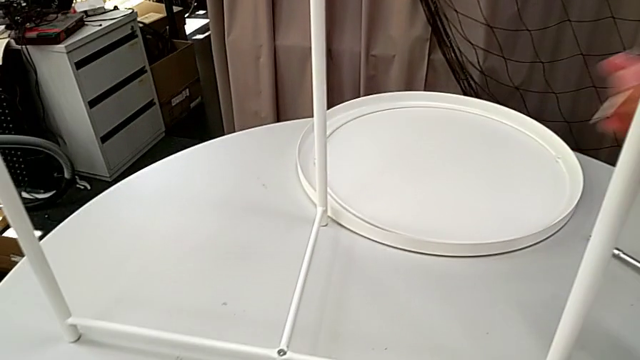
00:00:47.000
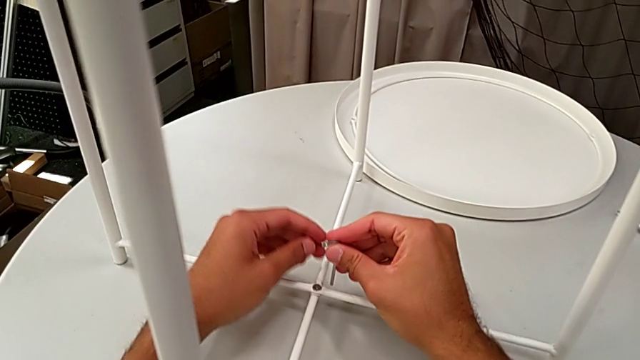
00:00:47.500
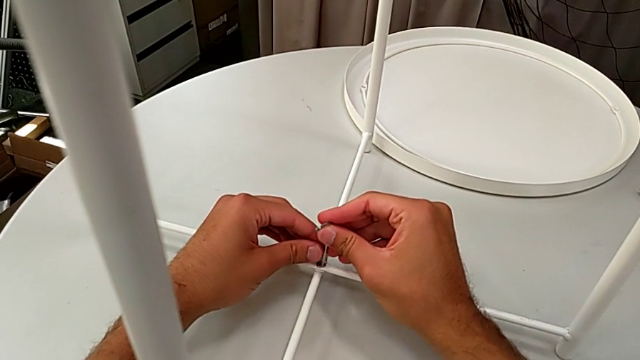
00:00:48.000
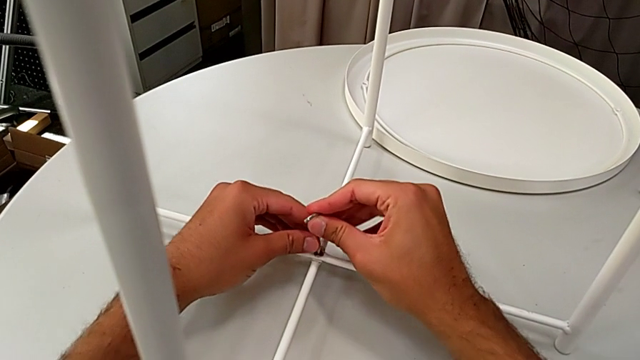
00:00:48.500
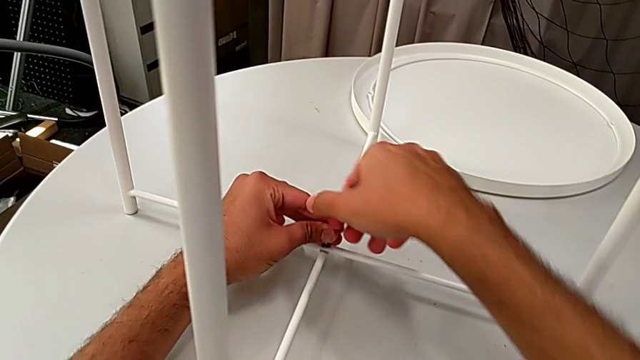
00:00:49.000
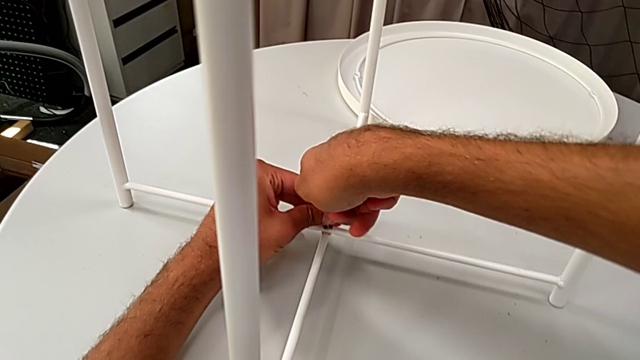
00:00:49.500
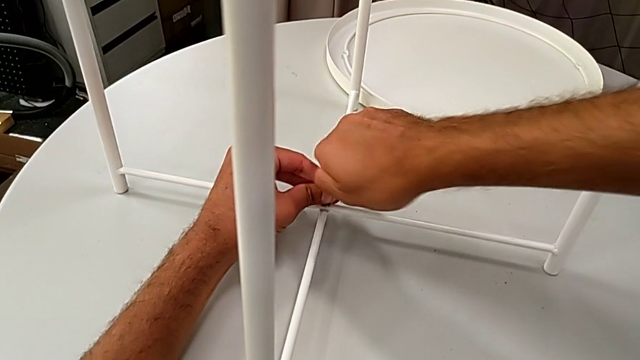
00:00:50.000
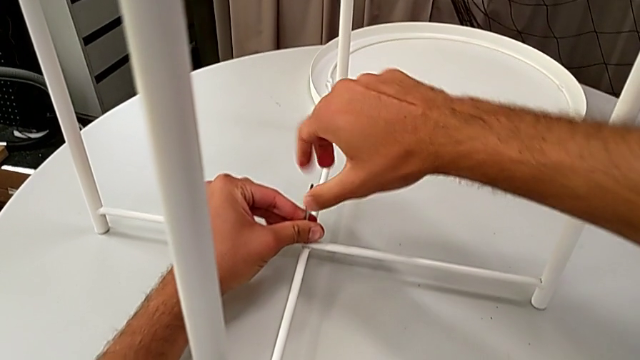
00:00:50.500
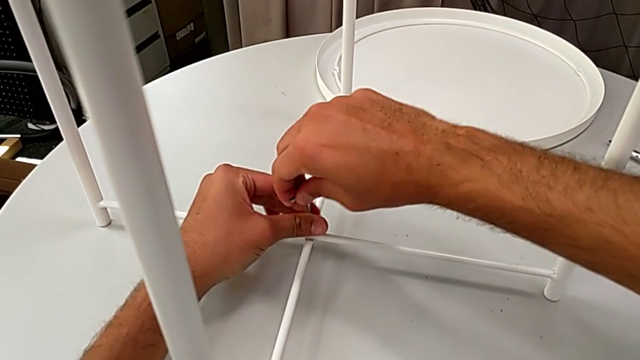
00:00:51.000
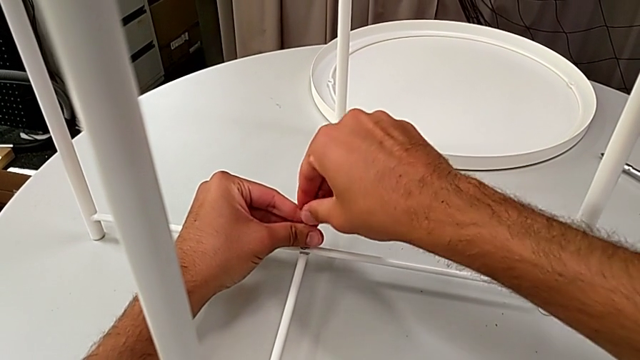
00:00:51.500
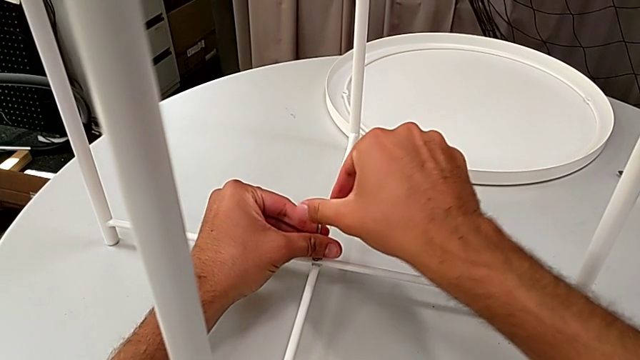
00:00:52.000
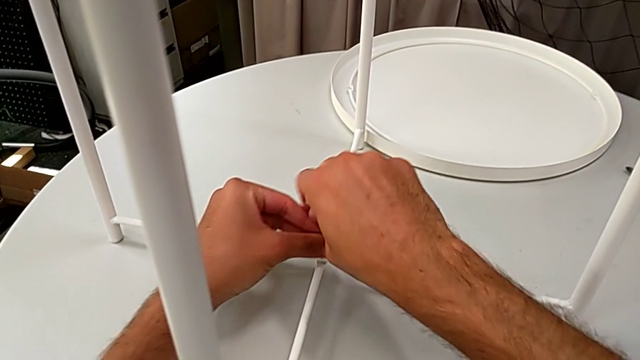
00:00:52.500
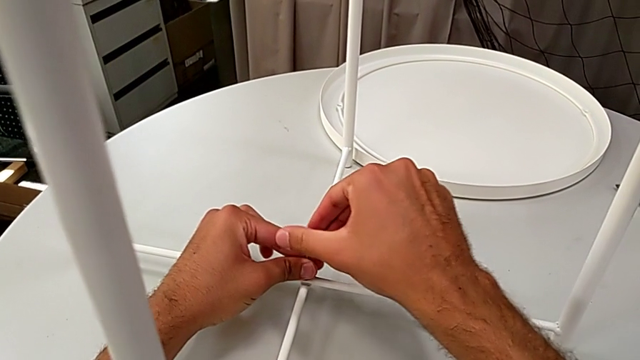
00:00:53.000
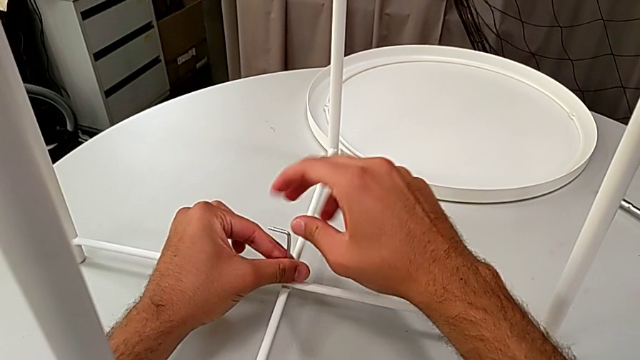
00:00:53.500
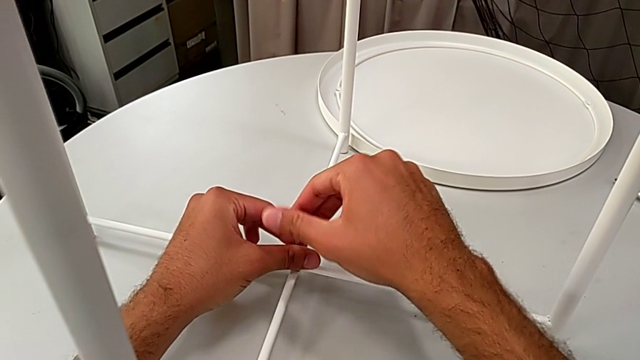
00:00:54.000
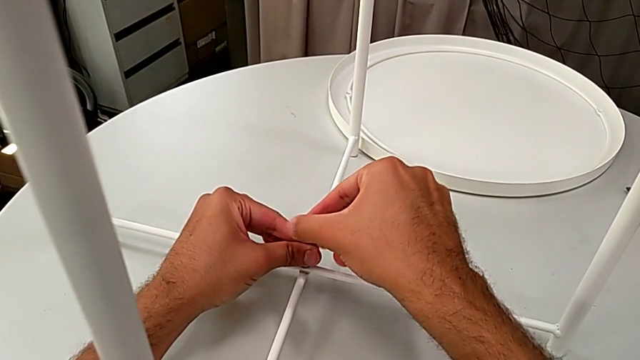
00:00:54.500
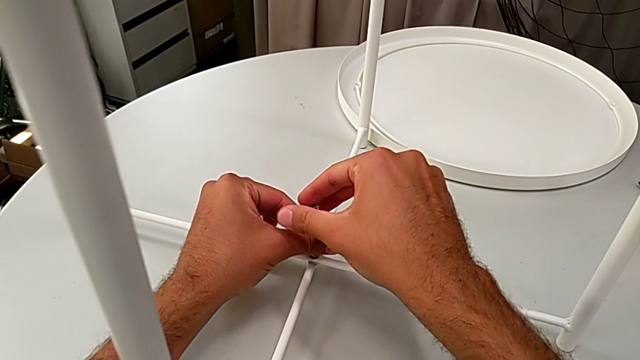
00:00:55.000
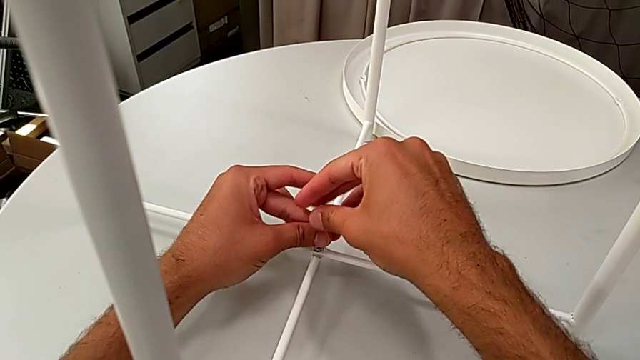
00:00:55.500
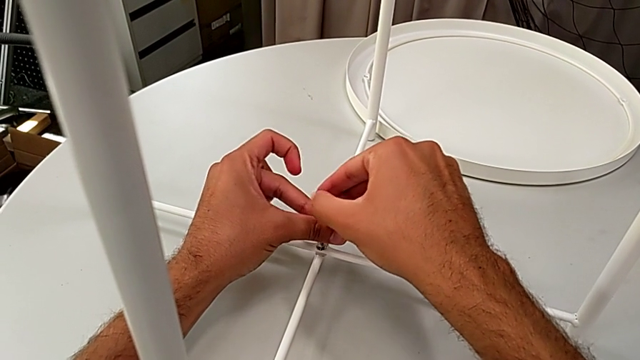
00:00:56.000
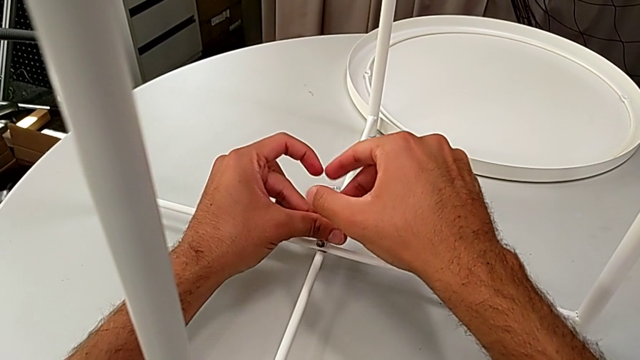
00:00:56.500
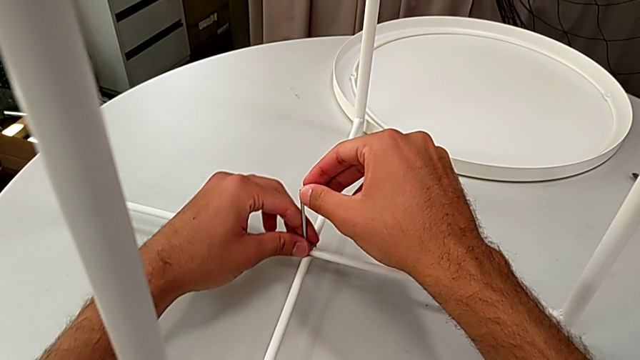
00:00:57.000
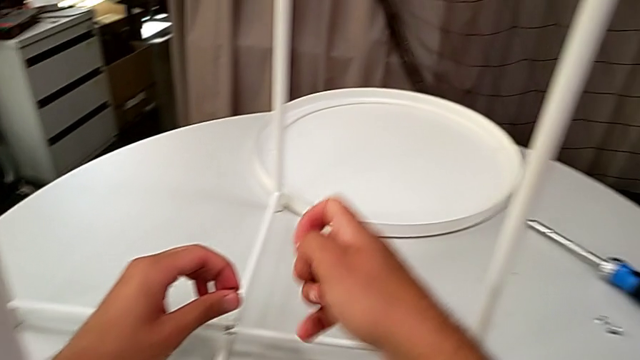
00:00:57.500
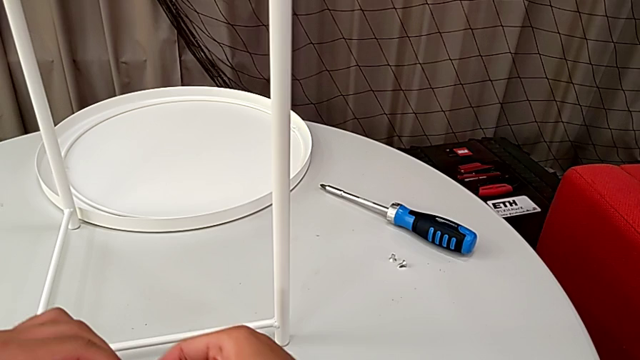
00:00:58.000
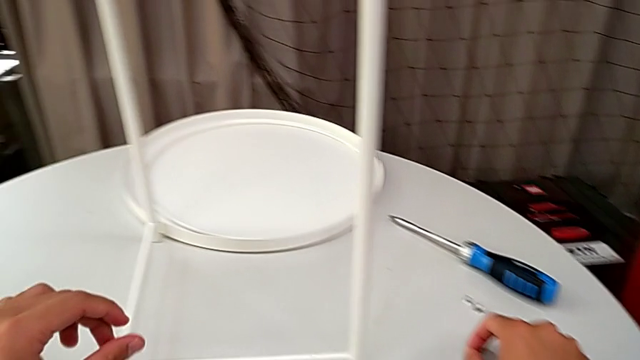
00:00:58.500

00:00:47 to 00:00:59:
The camera wearer unscrews the bottom screw of the legs. They insert the Allen wrench, unscrew the hex socket head, disassemble it with the left hand, withdraw the Allen wrench with the right hand, grab the hex socket head and place it.

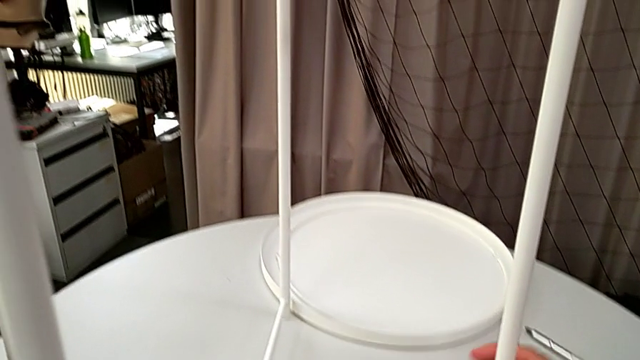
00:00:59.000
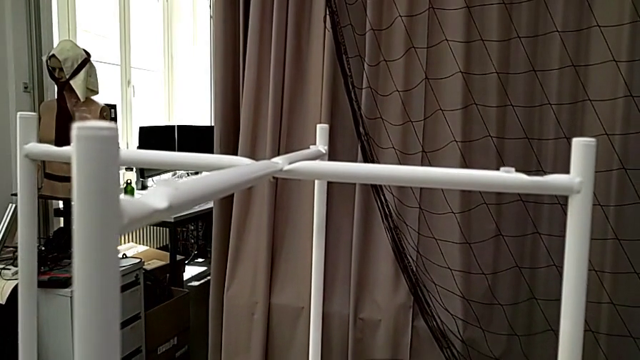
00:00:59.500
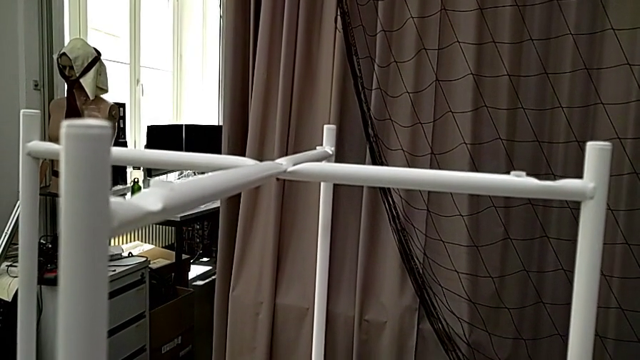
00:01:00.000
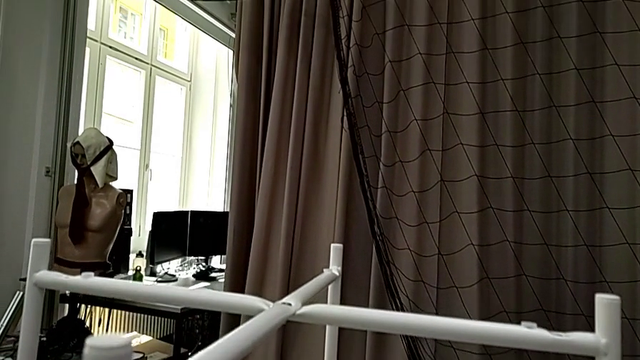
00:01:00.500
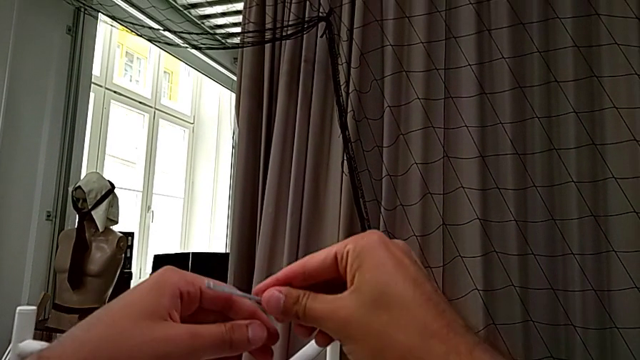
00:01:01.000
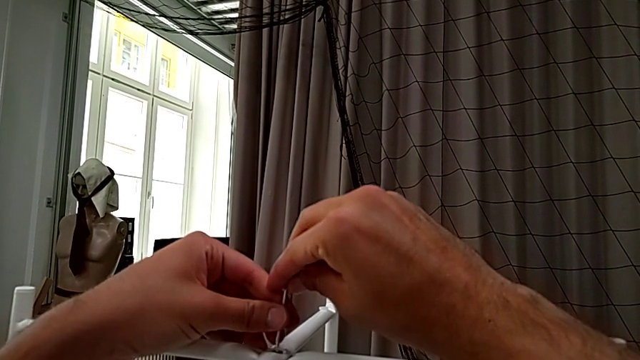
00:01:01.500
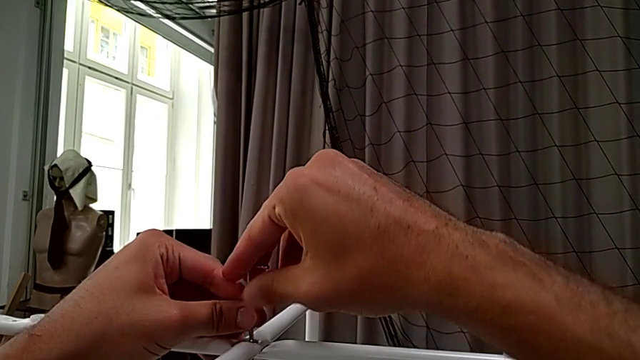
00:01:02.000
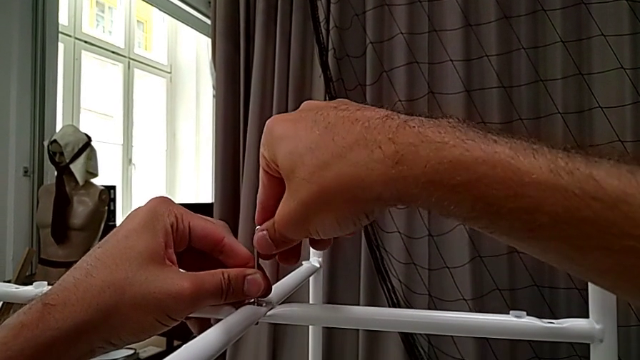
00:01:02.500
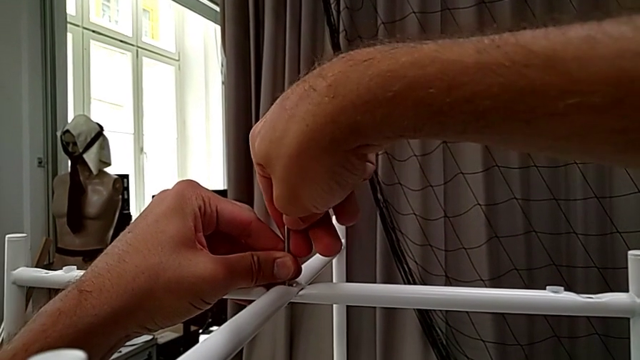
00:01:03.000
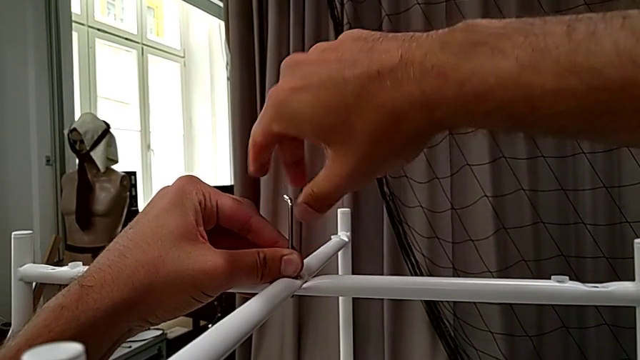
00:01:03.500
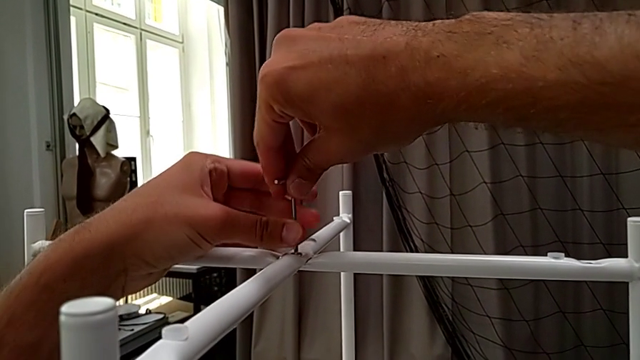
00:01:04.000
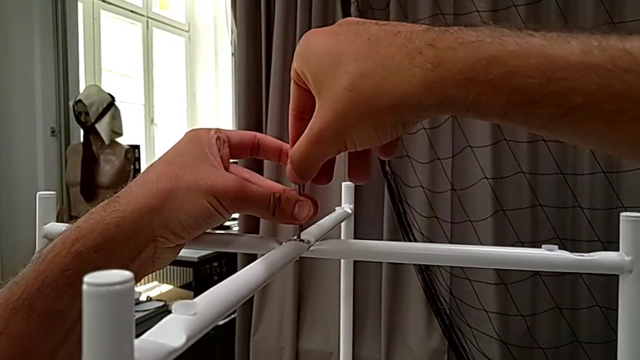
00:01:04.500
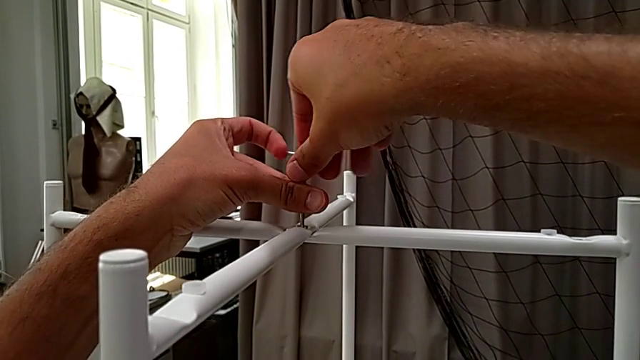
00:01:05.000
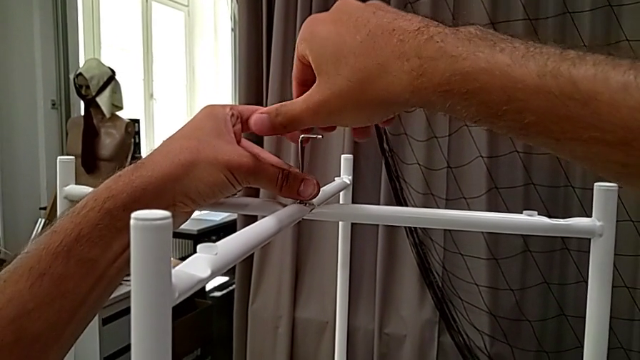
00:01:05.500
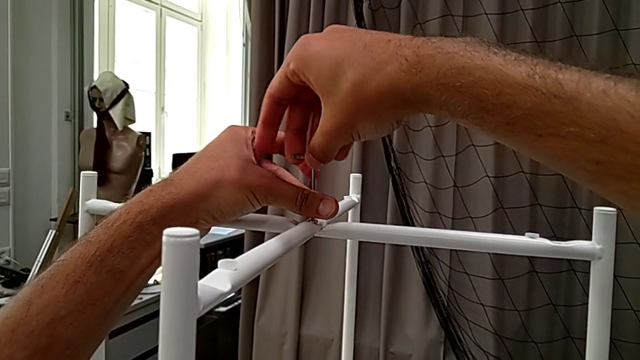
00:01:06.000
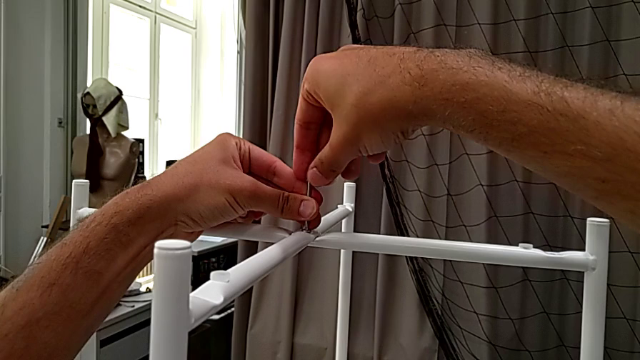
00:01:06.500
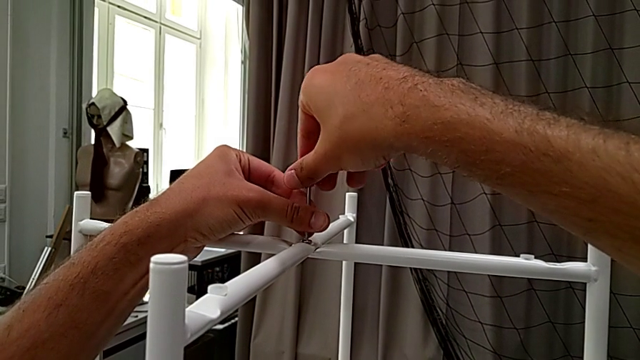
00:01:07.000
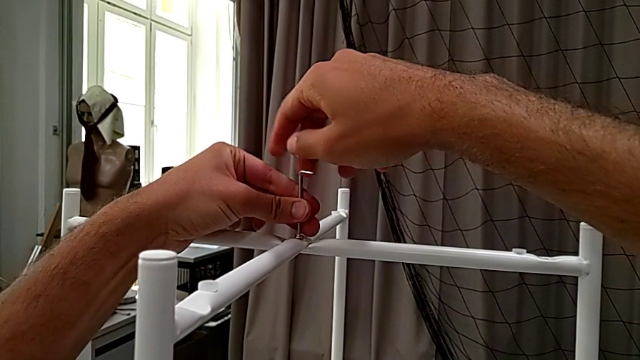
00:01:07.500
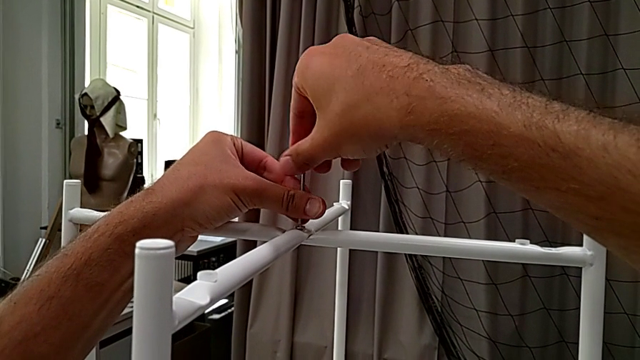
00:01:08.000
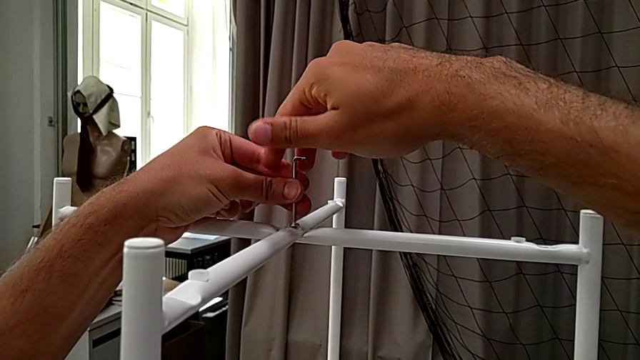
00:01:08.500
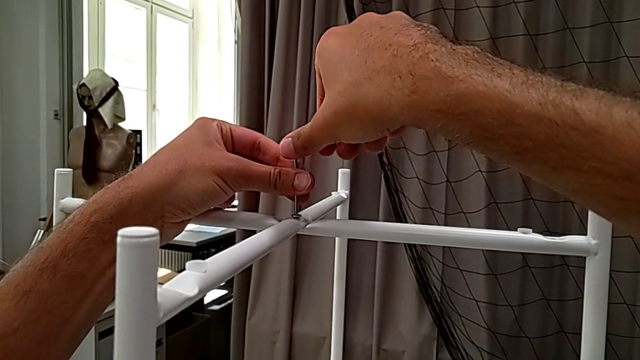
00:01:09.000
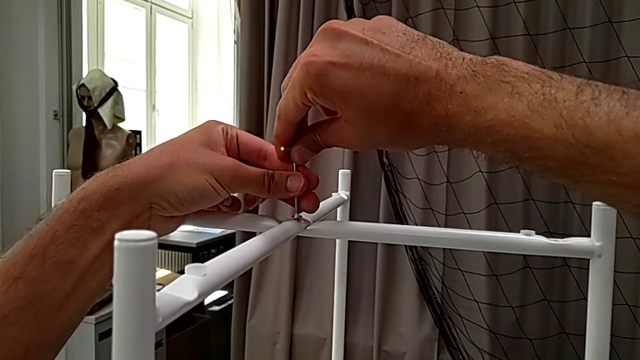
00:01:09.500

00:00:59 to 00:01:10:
The camera wearer is unscrewing the top hex socket head. They slide the tray table, insert the Allen wrench and unscrew the hex socket head.
